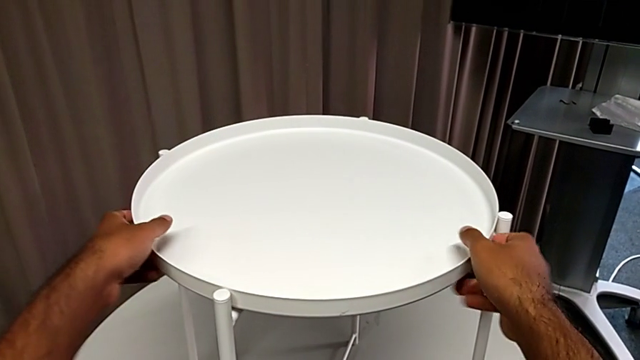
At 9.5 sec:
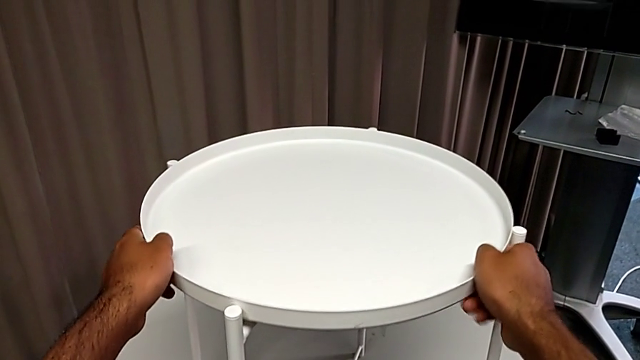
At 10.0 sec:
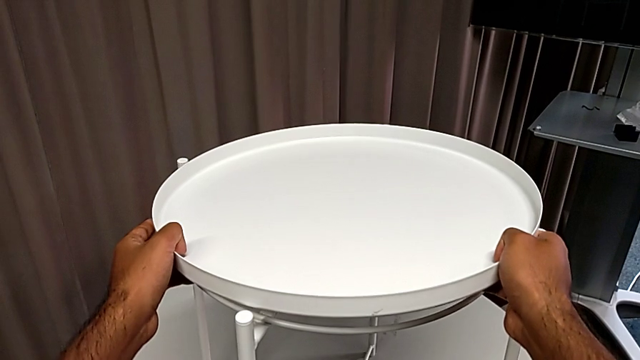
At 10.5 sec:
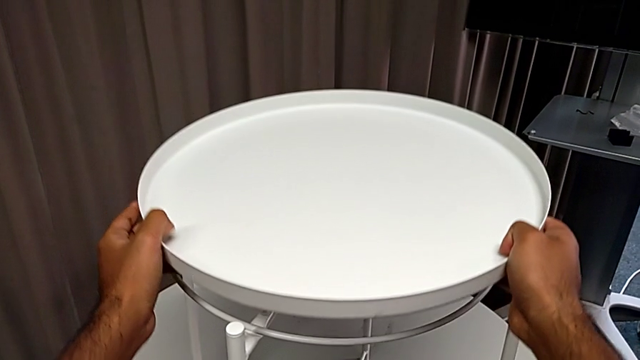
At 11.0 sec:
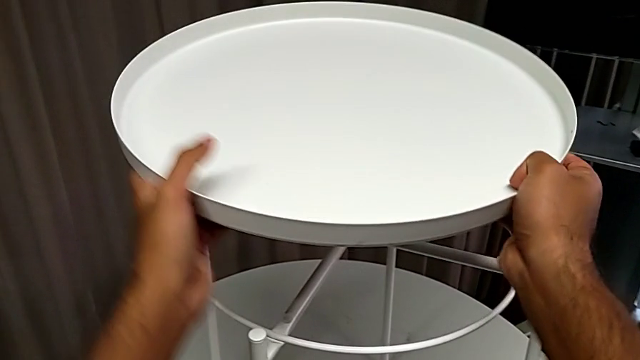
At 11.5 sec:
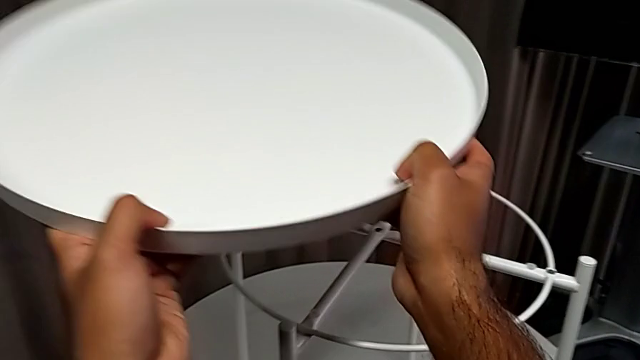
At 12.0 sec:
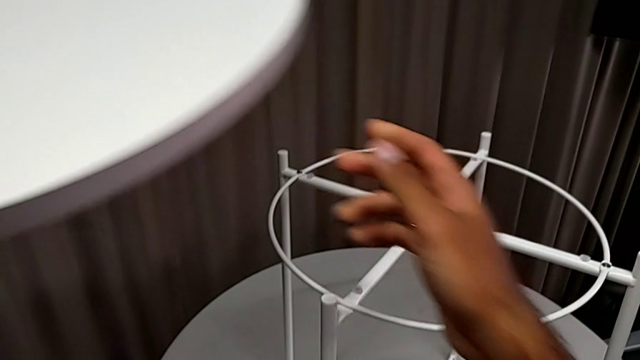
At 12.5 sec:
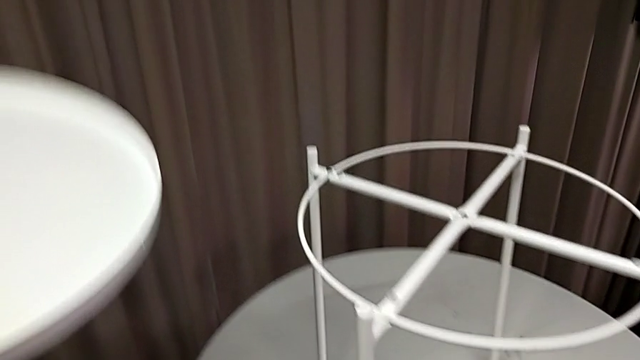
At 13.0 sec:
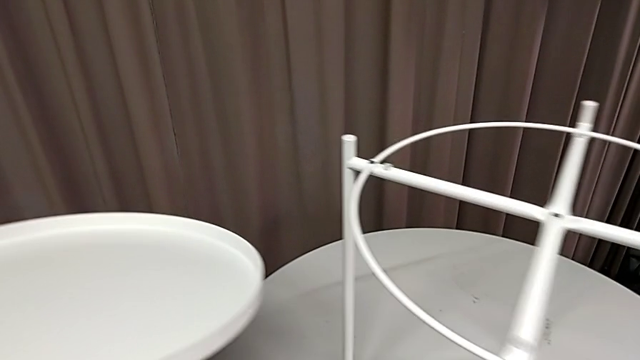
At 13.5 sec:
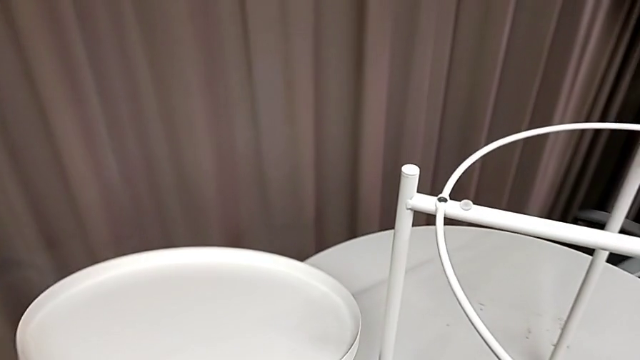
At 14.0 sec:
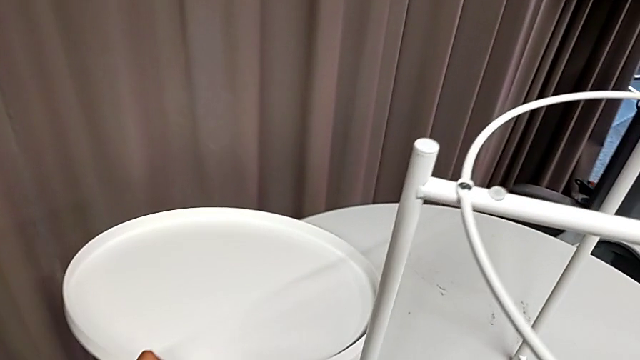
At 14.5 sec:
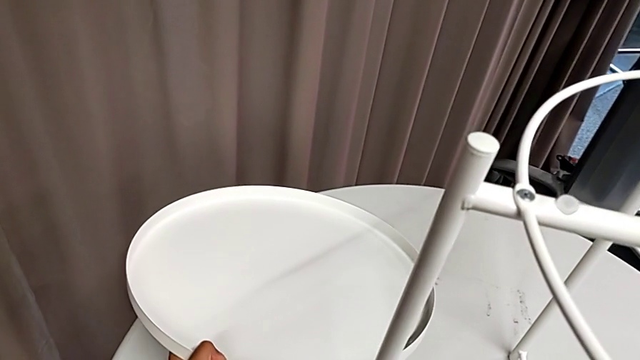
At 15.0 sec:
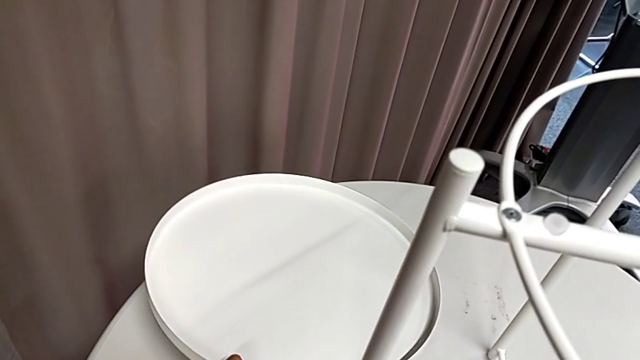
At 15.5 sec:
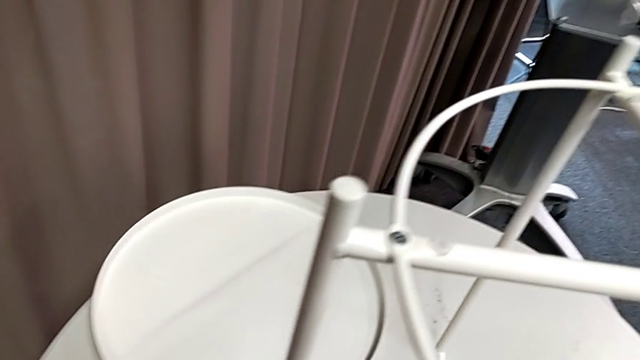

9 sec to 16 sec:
The camera wearer removes the rounded tray from the base. They grab the tray and place it.

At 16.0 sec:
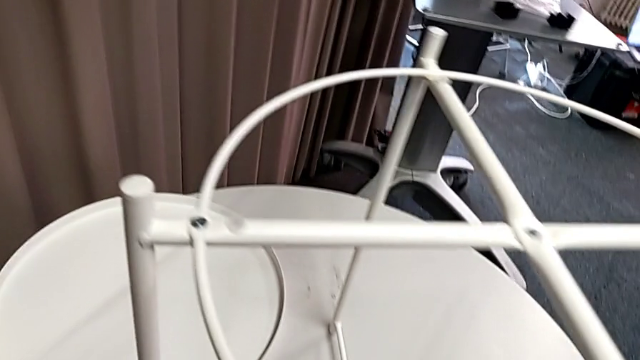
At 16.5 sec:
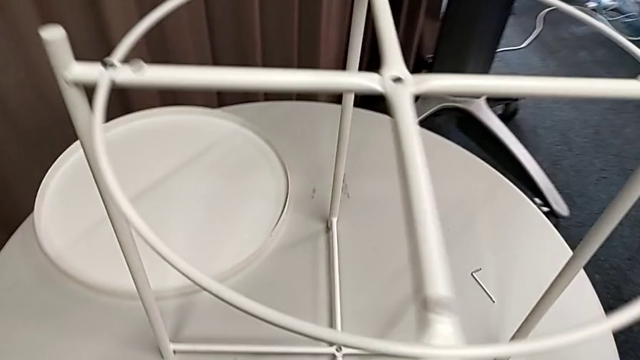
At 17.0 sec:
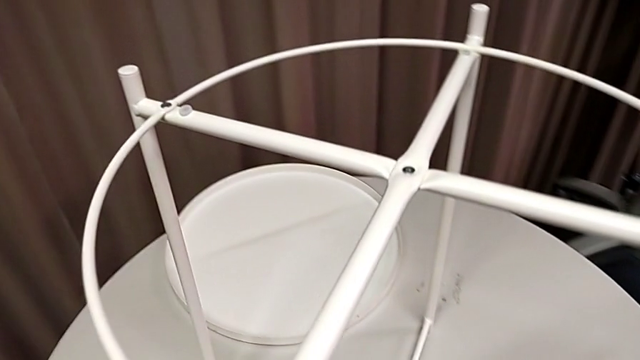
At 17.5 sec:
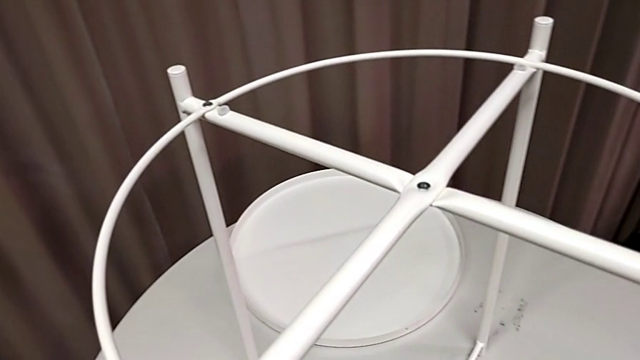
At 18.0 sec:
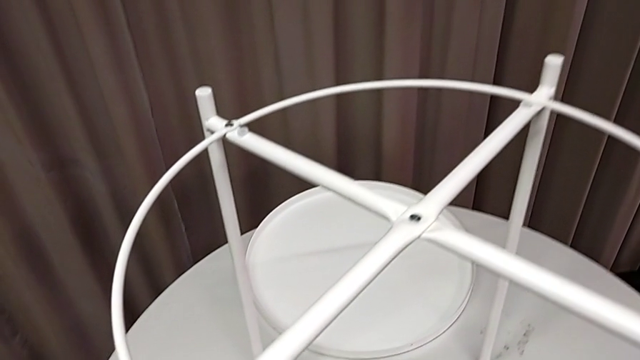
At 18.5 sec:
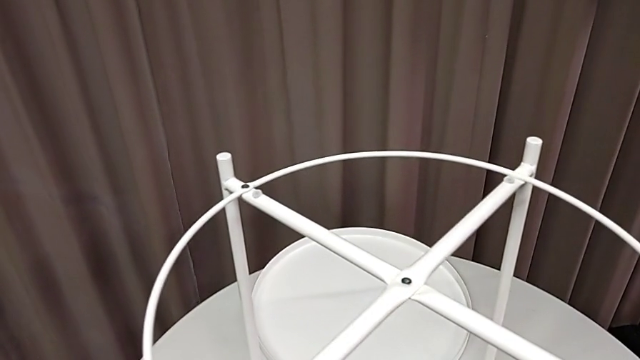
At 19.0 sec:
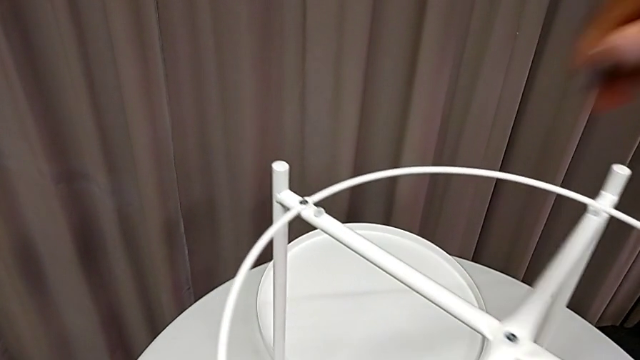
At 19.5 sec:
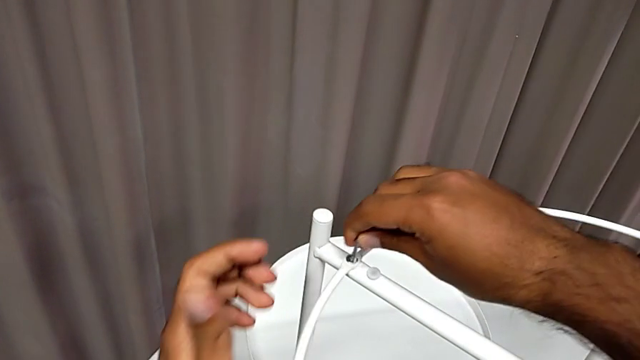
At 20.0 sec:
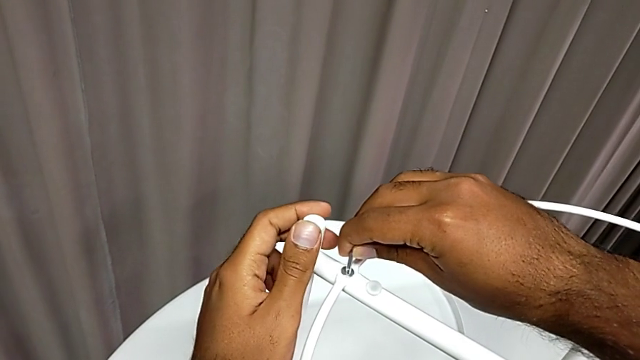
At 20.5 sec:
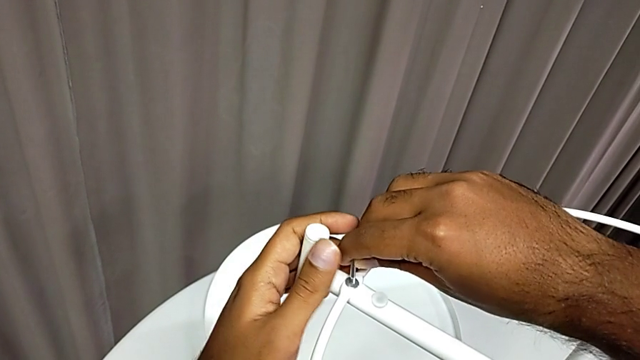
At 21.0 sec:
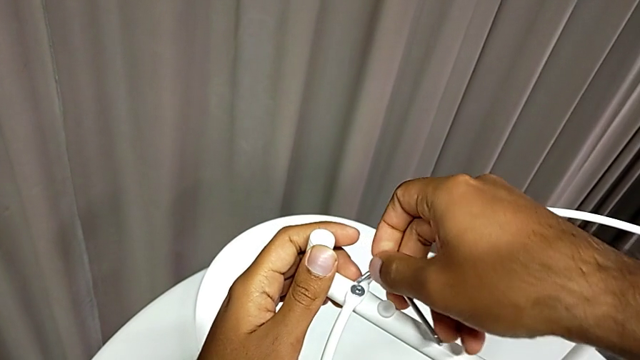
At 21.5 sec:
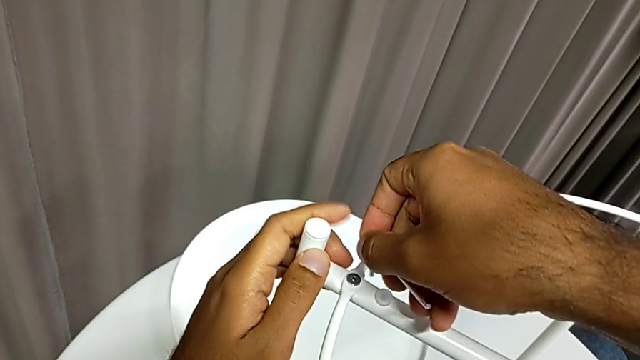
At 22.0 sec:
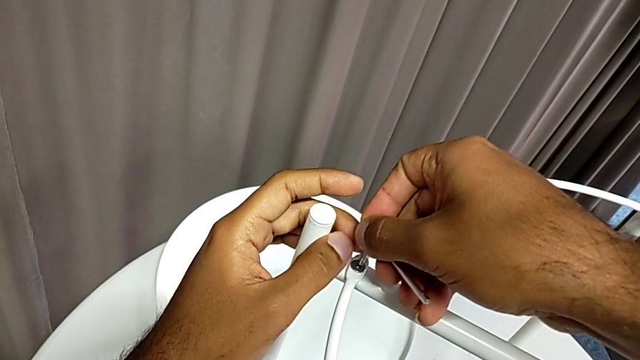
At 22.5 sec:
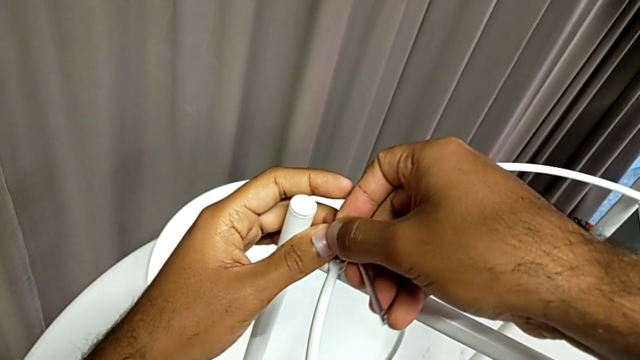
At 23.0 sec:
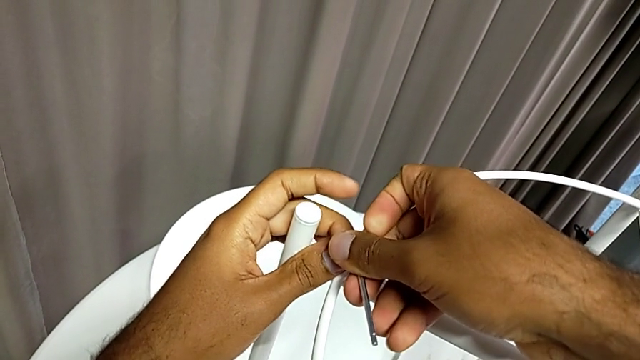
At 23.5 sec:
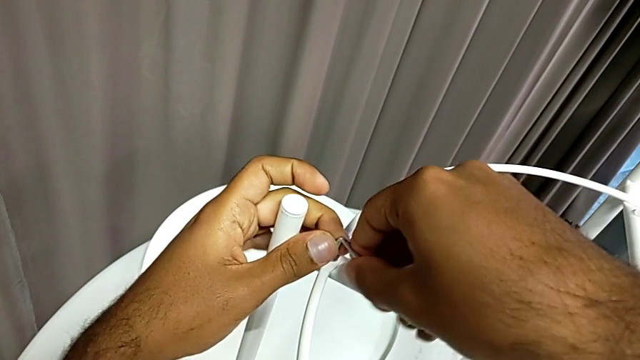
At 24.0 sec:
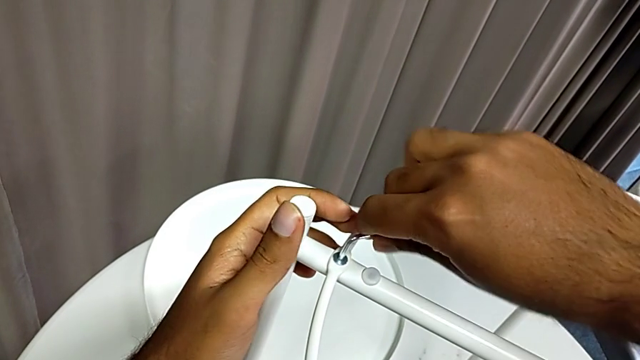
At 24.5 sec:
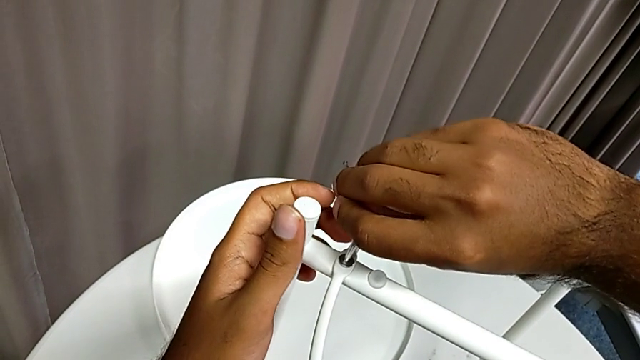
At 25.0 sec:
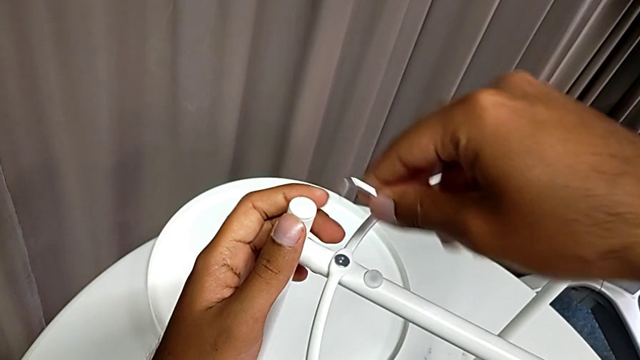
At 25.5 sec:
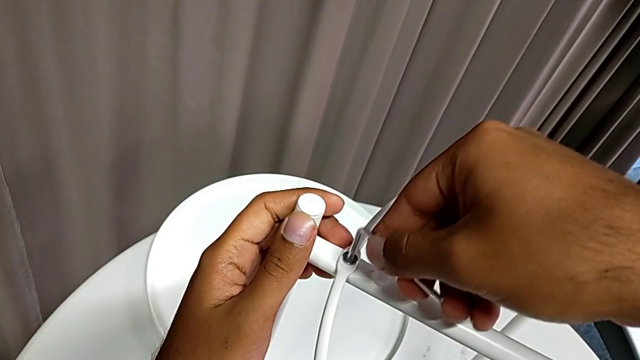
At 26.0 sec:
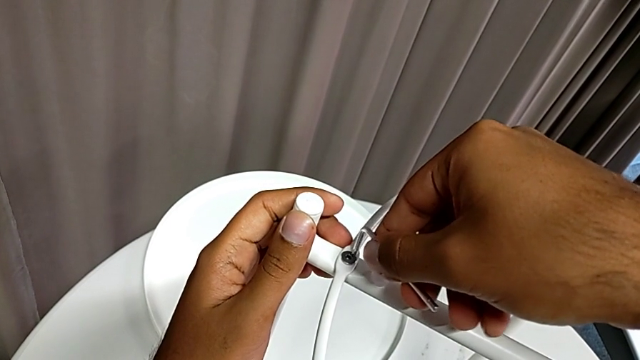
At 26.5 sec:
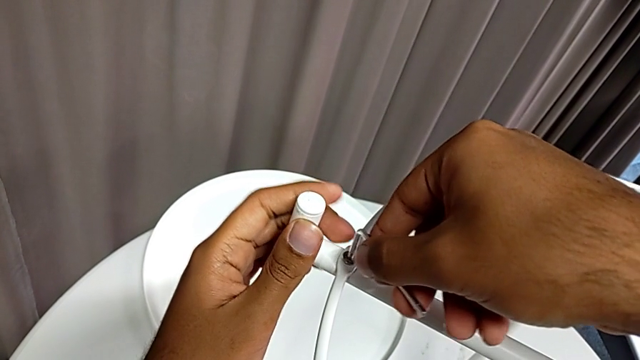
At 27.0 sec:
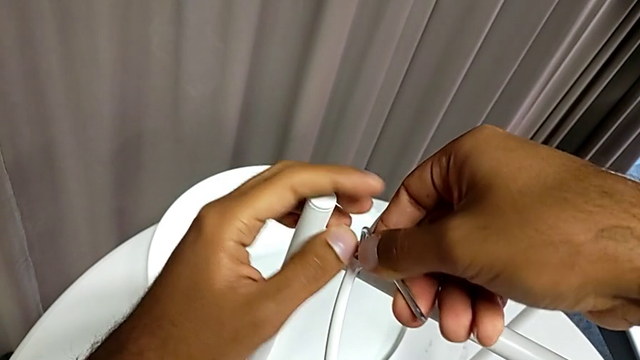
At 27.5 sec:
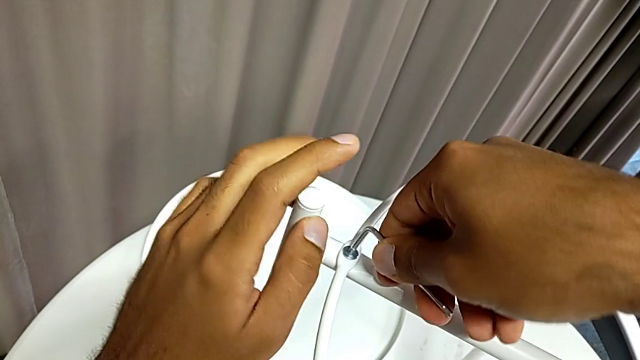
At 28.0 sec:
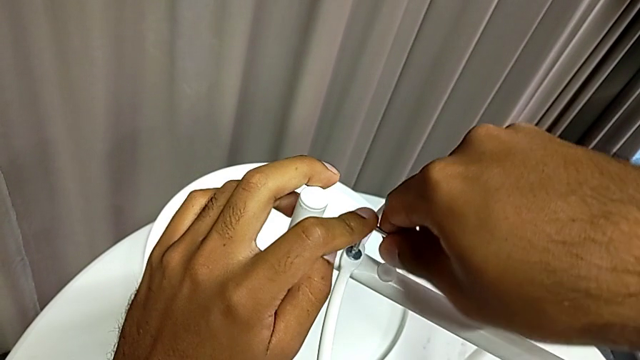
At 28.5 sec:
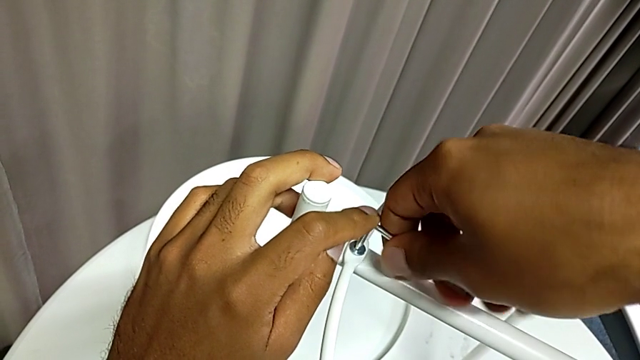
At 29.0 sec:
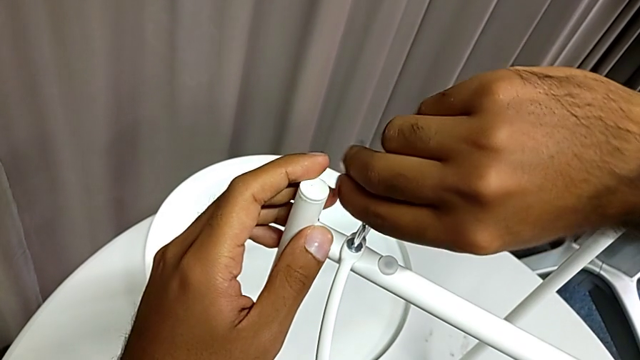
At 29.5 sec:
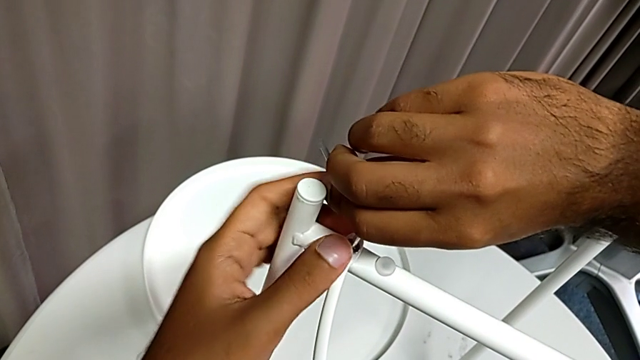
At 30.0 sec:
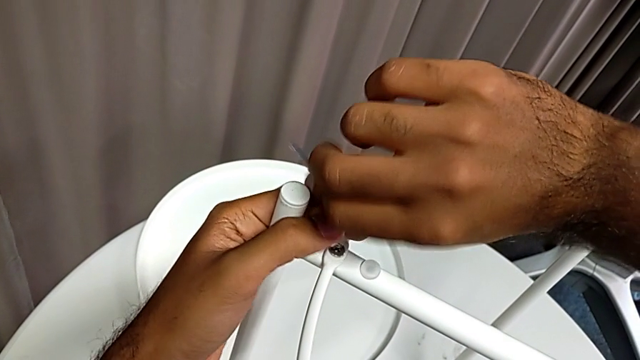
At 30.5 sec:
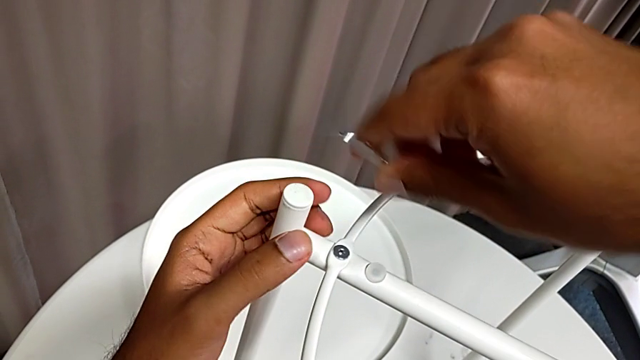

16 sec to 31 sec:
The camera wearer is unscrewing the first screw from the rounded base with an Allen wrench. They grab the Allen wrench, approach the hex socket head, insert the Allen wrench and begin to unscrew the hex socket head.
